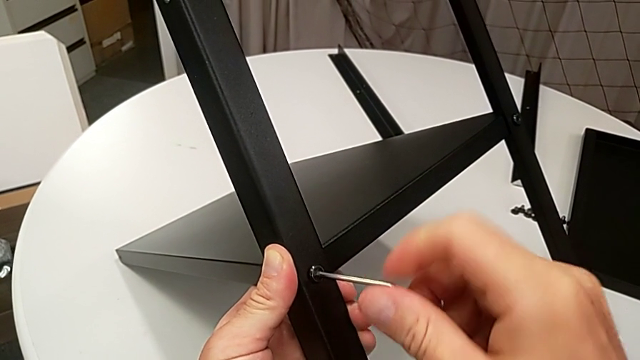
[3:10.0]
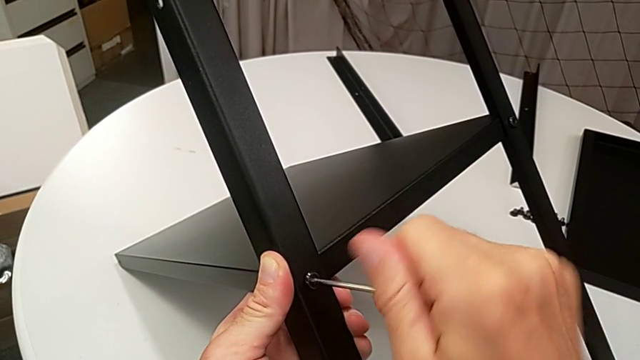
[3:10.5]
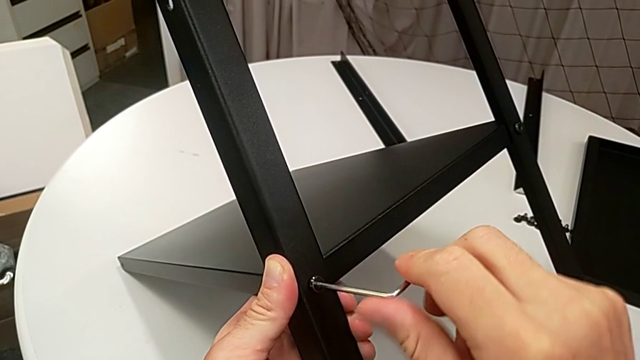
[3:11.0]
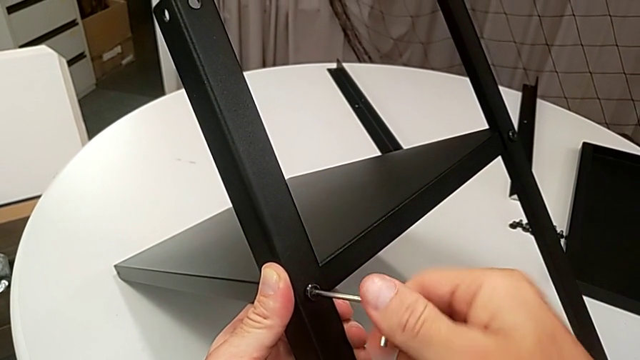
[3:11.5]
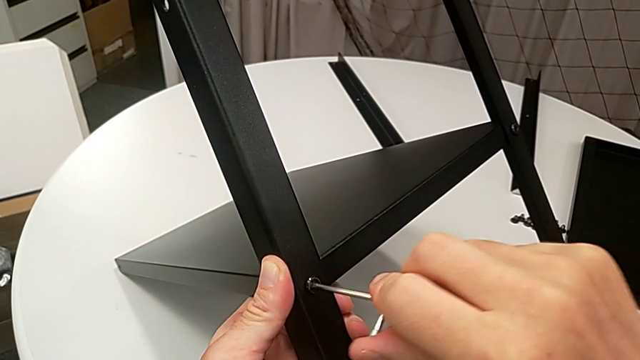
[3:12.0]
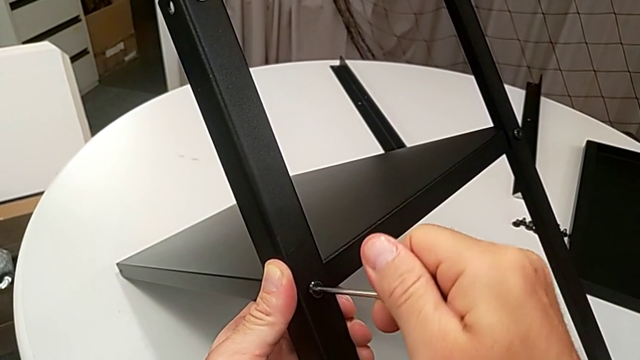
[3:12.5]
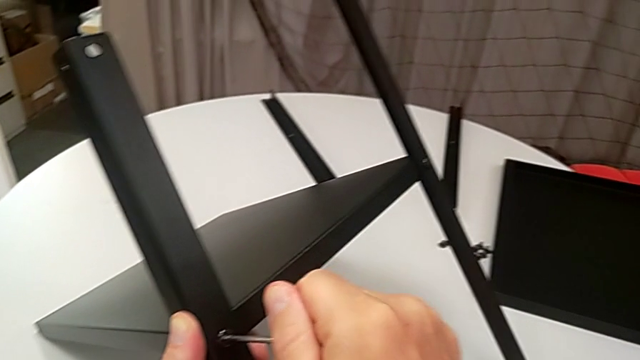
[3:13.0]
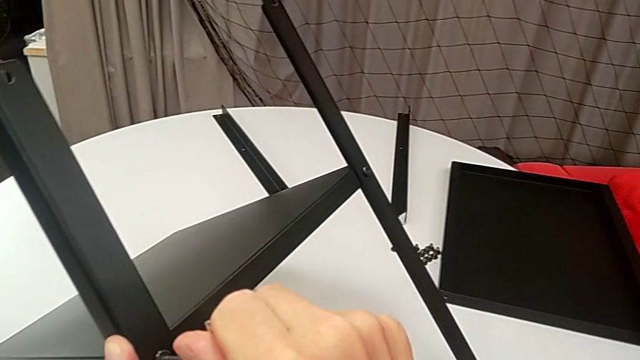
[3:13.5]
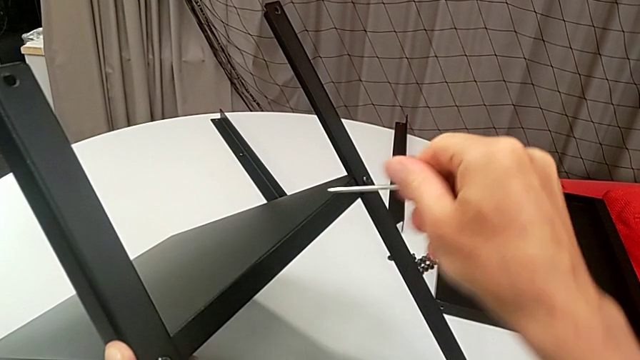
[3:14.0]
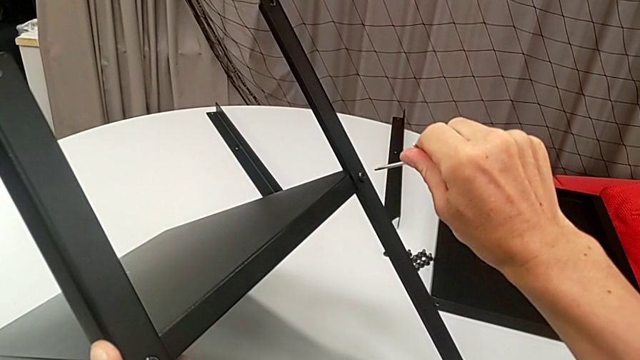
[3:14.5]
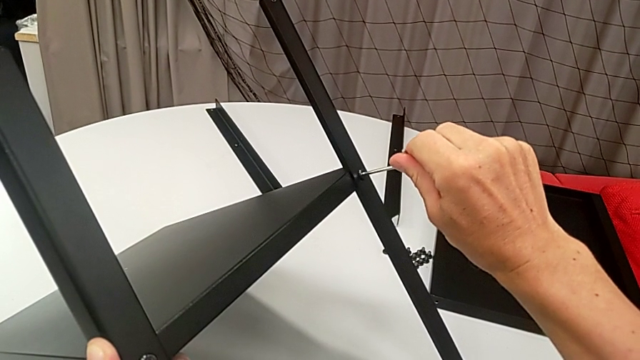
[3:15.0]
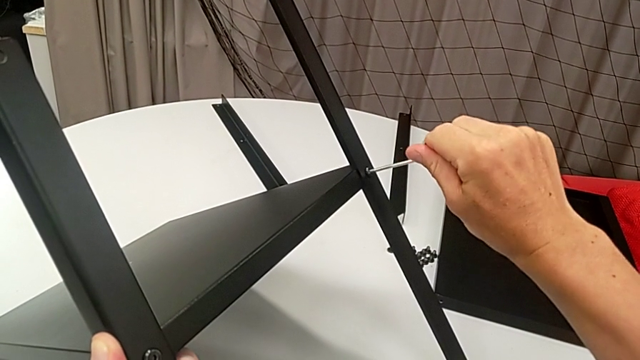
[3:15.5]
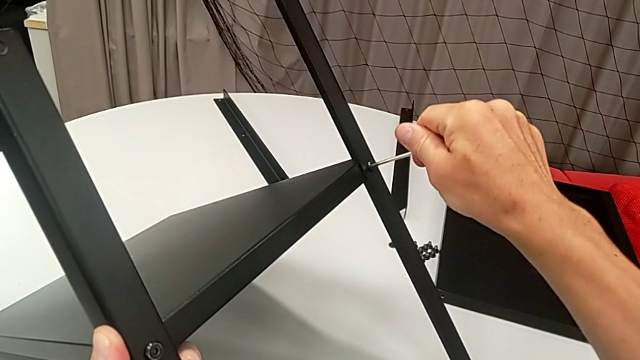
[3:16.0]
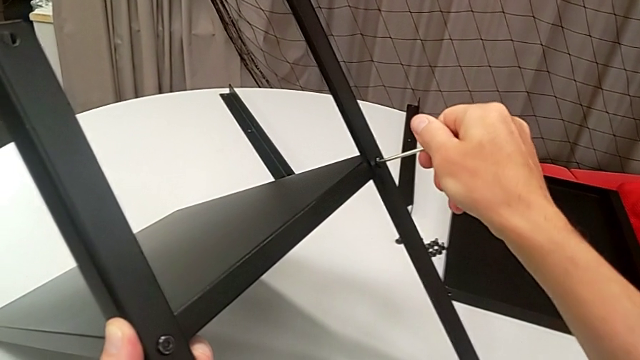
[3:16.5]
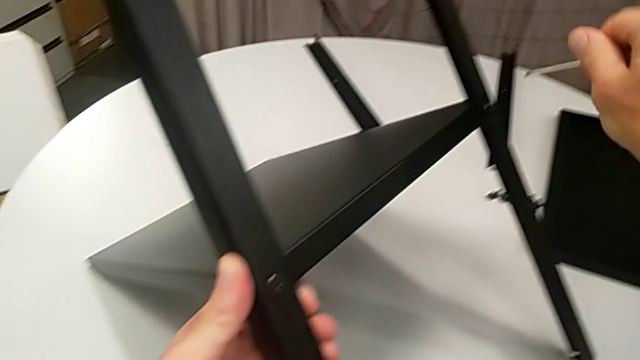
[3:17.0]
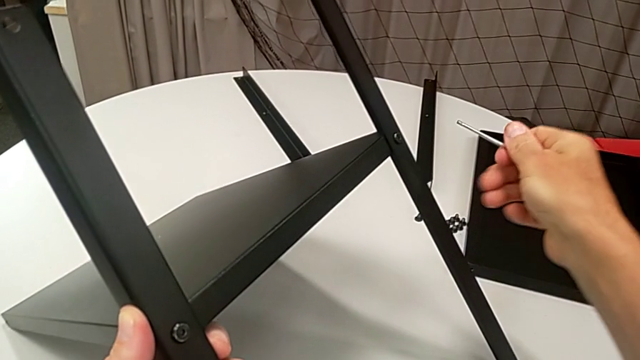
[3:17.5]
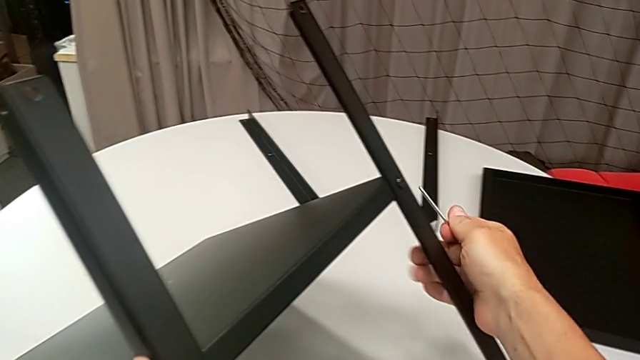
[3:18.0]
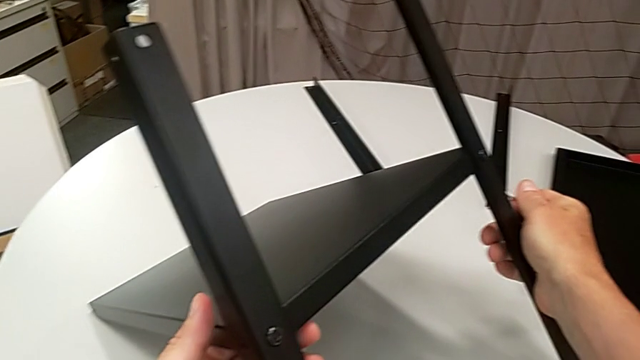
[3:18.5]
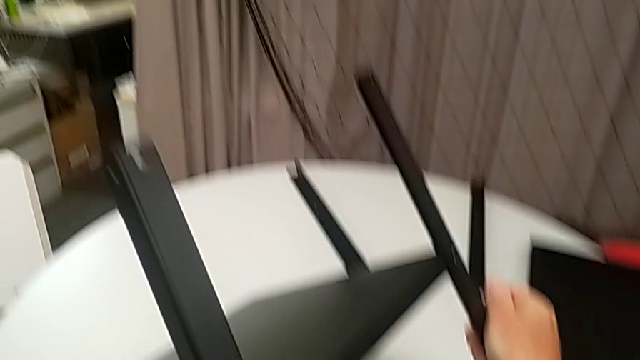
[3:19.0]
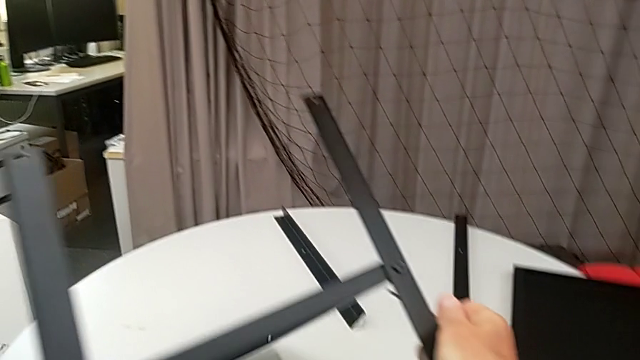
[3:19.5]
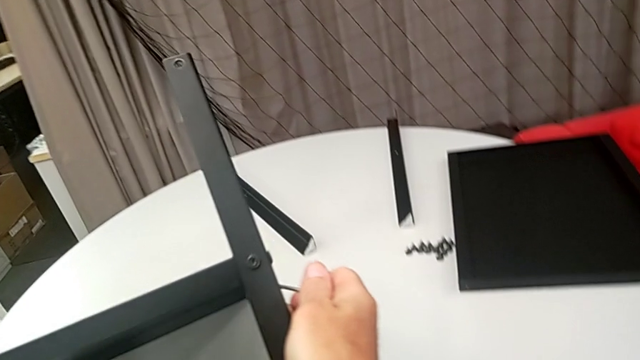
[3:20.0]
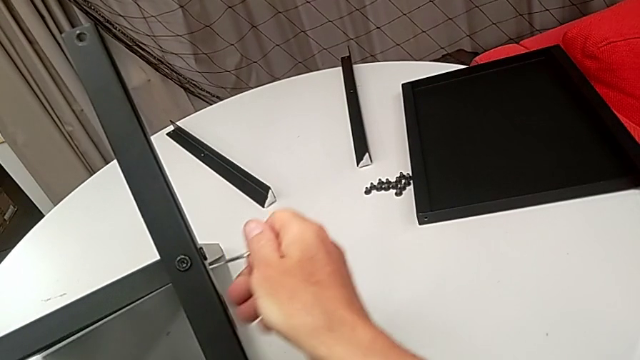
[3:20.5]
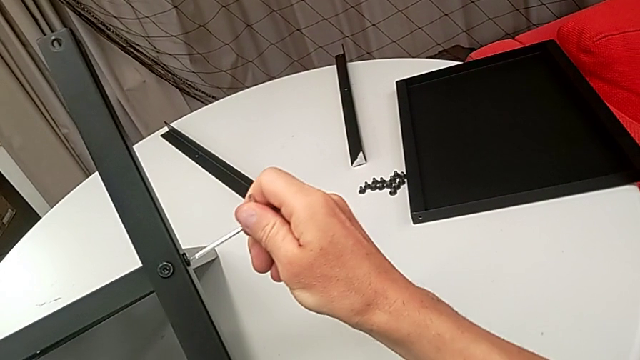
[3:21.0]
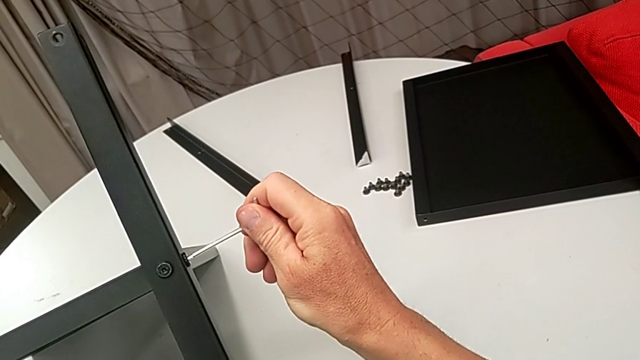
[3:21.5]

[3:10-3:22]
The camera wearer is assembling the legs of the nightstand. They keep screwing the hex socket head, withdraw the Allen wrench, insert it, screw the hex socket head, withdraw the Allen wrench, rotate the nightstand, insert the Allen wrench and screw the hex socket head.

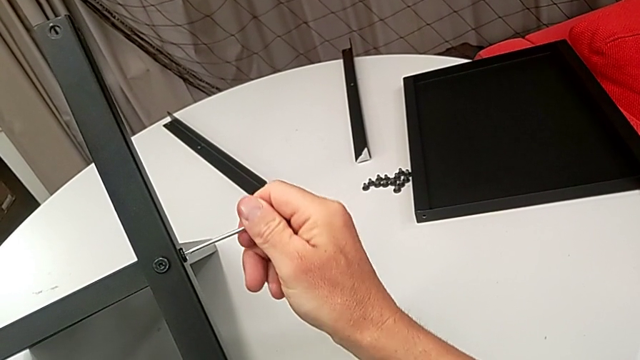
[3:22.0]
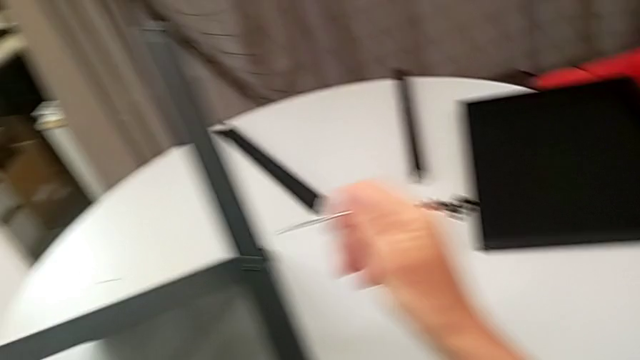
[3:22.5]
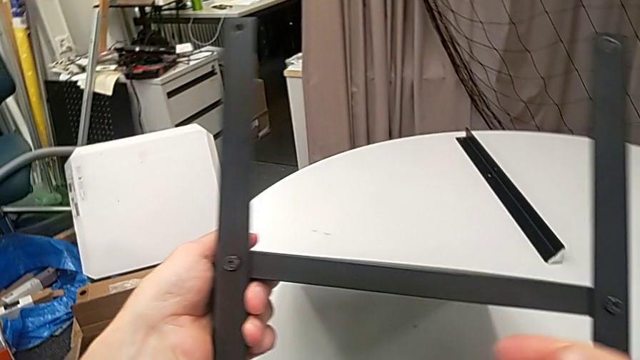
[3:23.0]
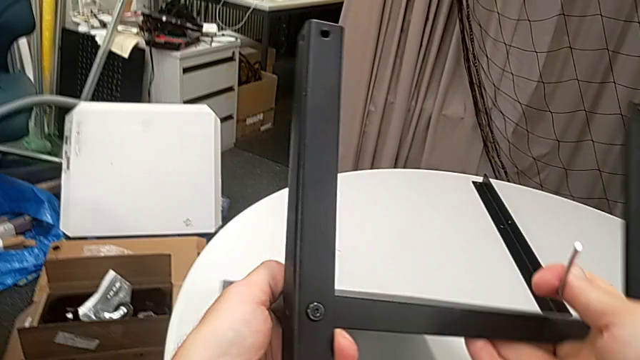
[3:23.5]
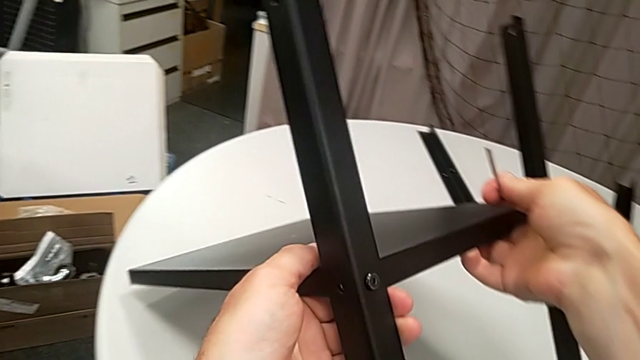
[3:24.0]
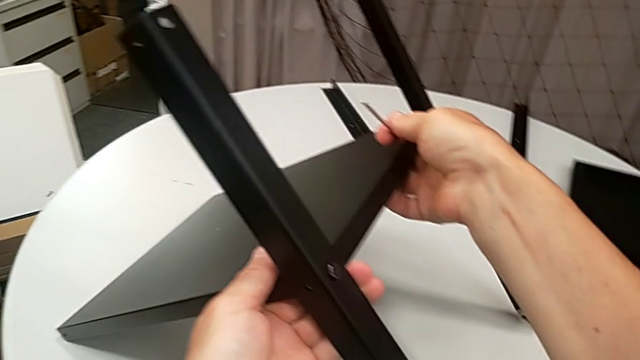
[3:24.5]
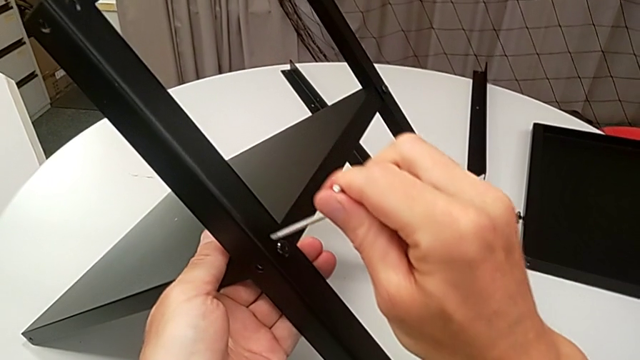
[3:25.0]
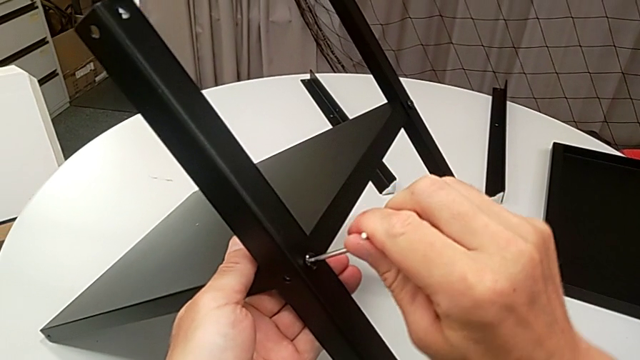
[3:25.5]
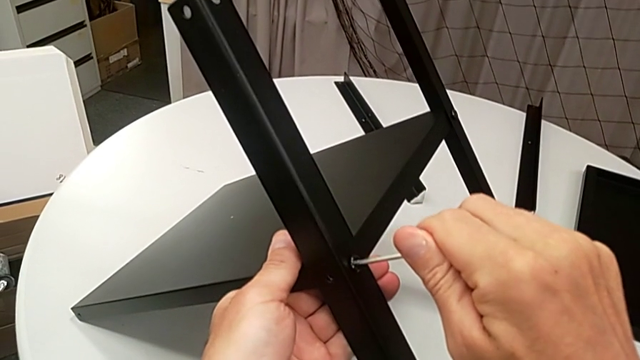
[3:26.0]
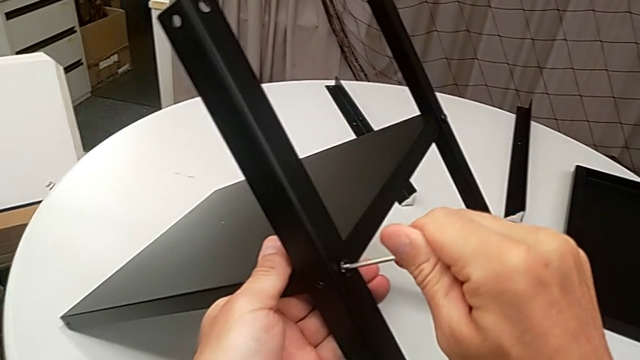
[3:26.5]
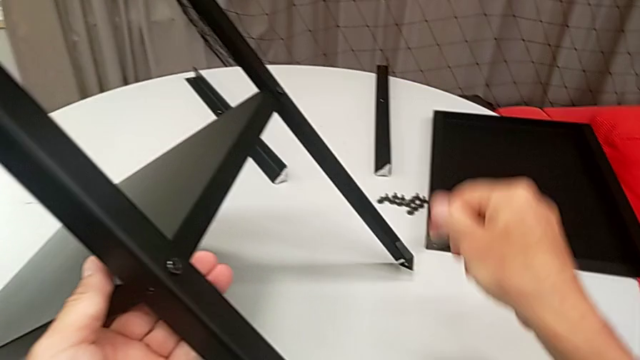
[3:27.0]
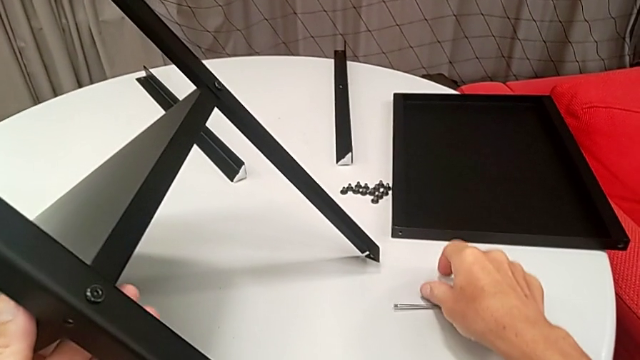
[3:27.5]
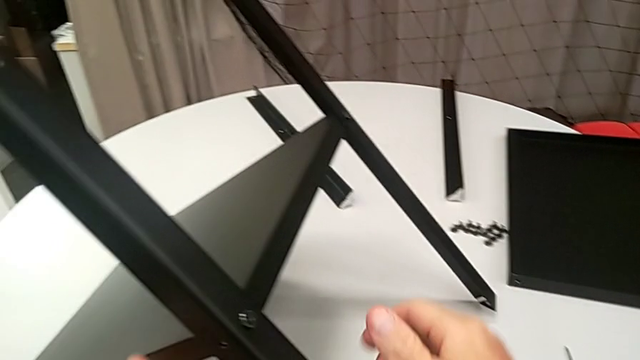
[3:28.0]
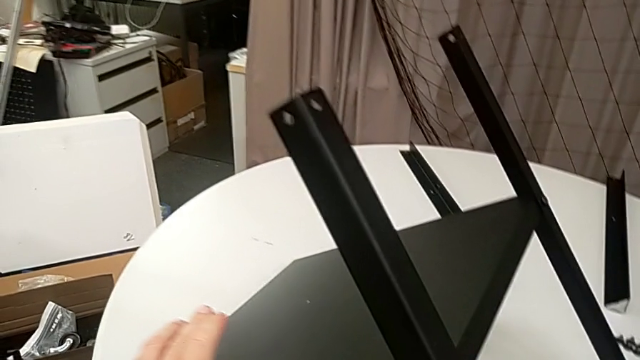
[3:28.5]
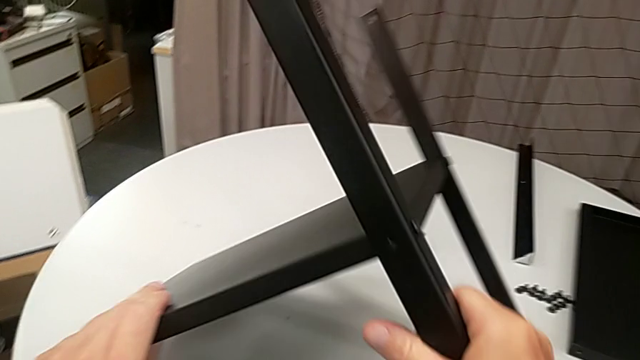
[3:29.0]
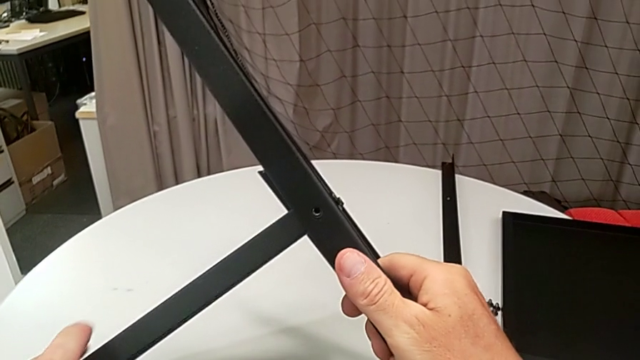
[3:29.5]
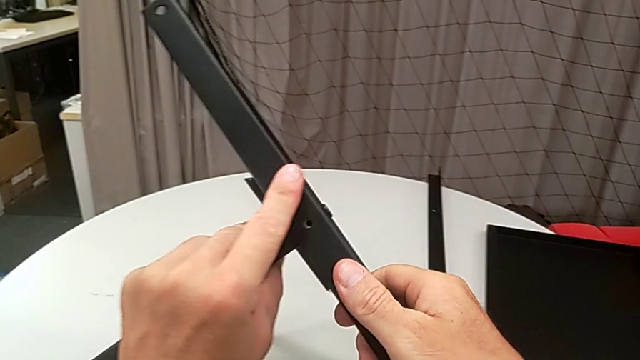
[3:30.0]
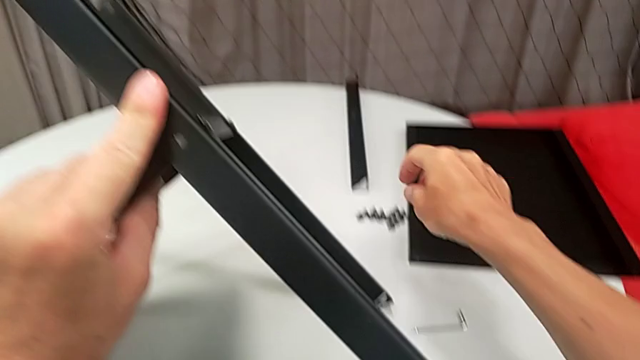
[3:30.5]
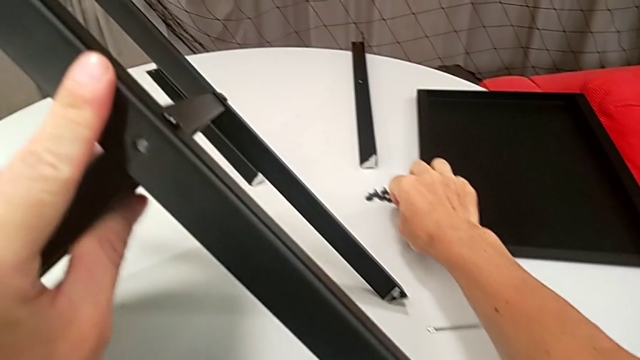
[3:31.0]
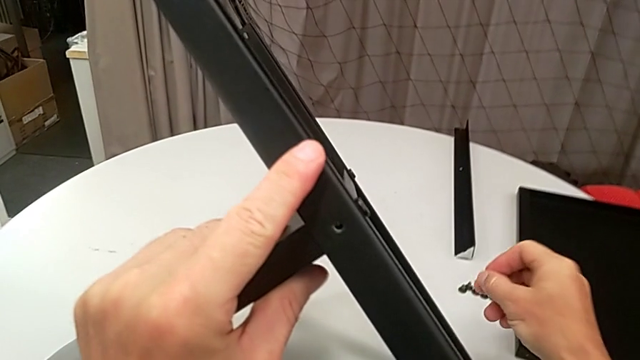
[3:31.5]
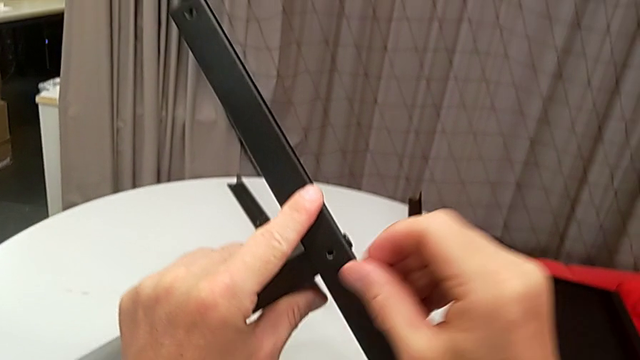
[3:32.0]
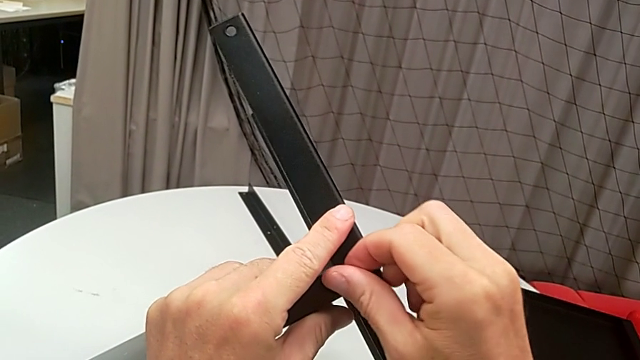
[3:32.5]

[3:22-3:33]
The camera wearer is assembling the legs of the nightstand. They withdraw the Allen wrench, rotate the nightstand, insert the Allen wrench, screw the hex socket head, withdraw the Allen wrench, place it, rotate the nightstand, approach the hex socket head and grab it.
